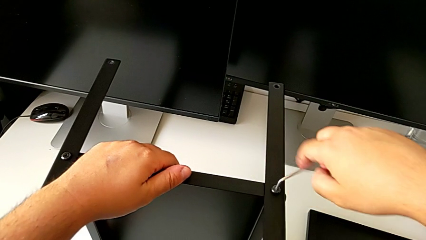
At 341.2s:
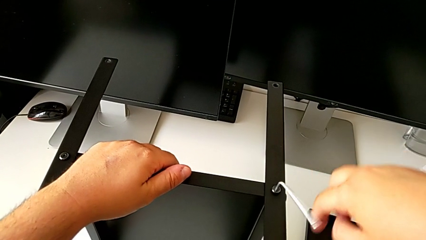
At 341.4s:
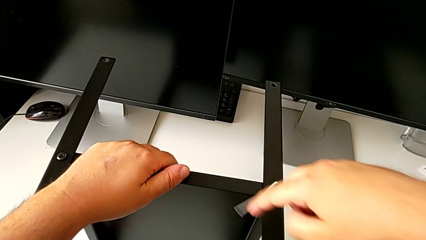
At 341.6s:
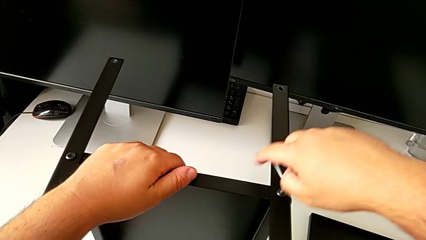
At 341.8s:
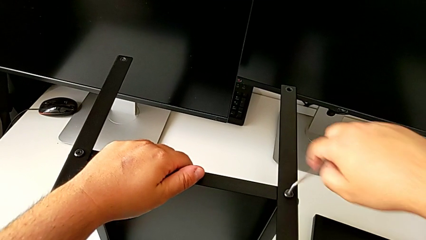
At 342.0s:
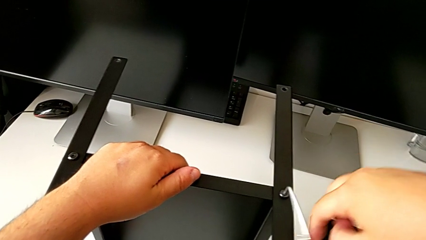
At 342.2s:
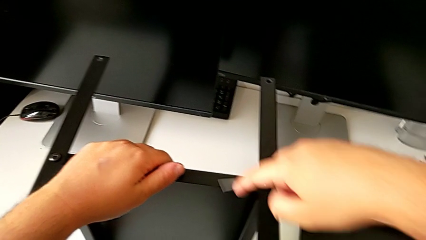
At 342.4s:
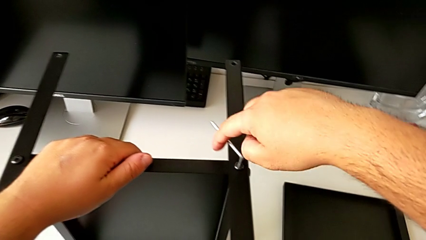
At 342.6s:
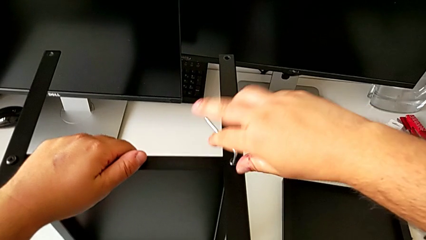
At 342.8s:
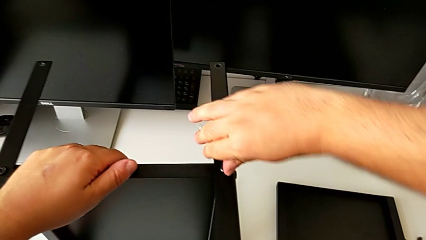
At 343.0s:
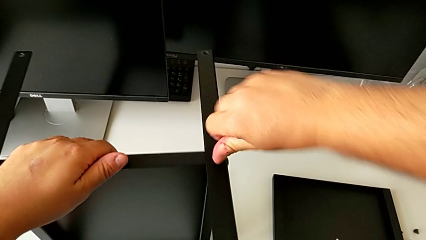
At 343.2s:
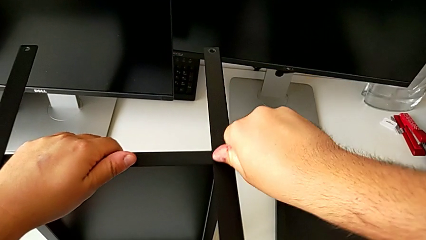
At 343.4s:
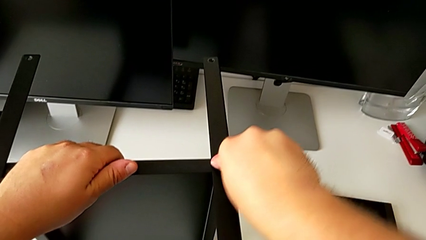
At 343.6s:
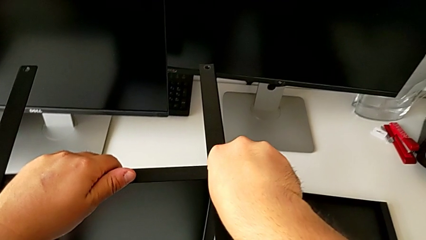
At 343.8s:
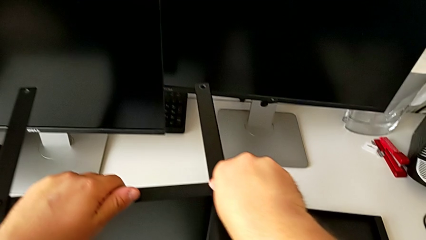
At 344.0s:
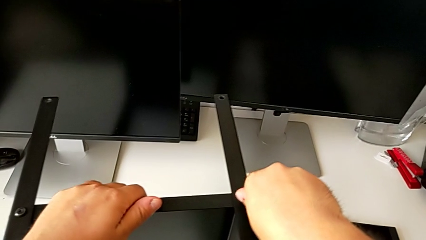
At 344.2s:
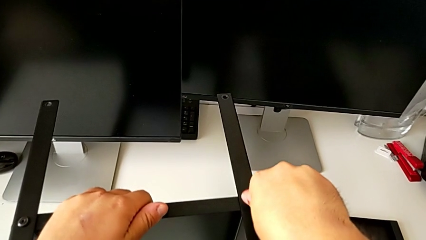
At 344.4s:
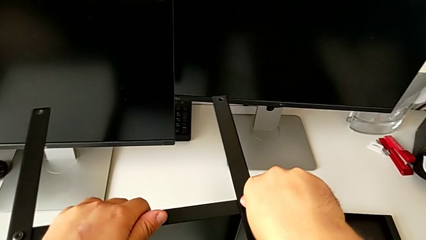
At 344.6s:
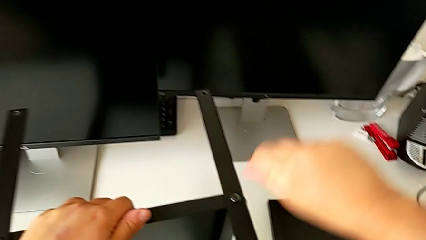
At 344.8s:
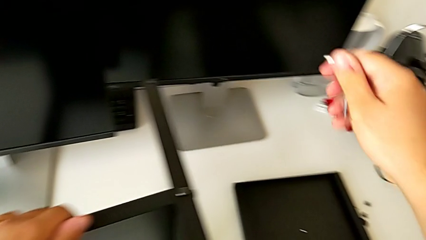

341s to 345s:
The camera wearer is assembling the fourth leg to the shelf. They keep screwing the hex socket head.

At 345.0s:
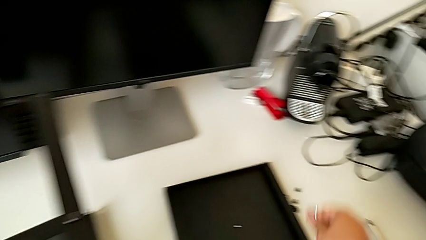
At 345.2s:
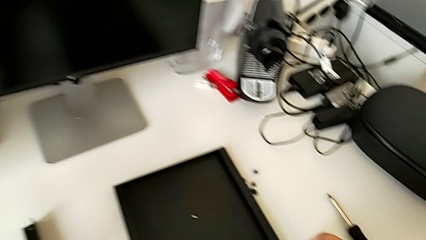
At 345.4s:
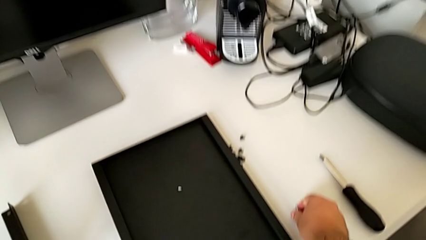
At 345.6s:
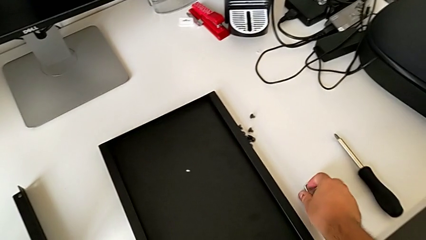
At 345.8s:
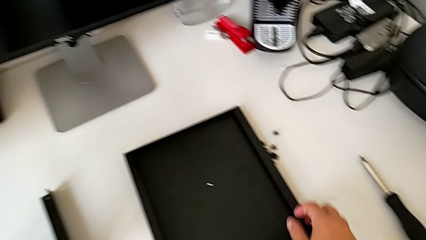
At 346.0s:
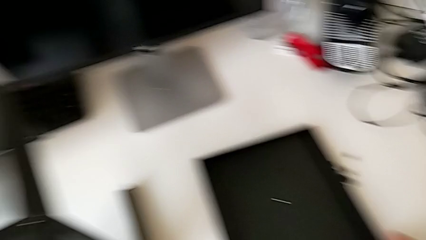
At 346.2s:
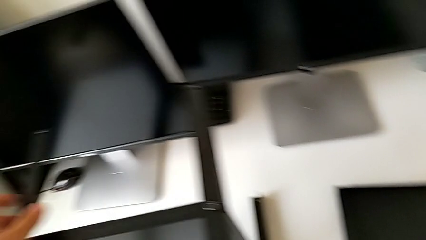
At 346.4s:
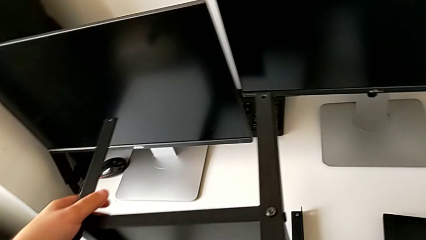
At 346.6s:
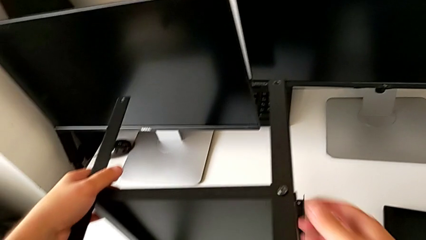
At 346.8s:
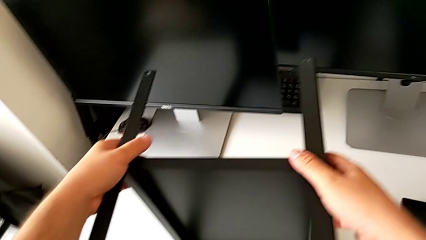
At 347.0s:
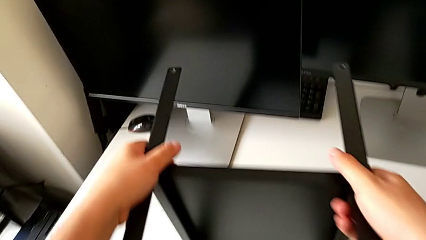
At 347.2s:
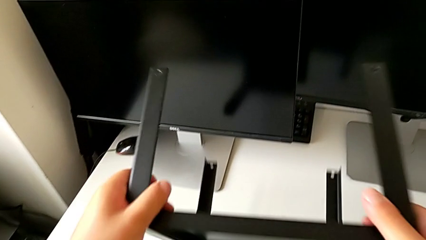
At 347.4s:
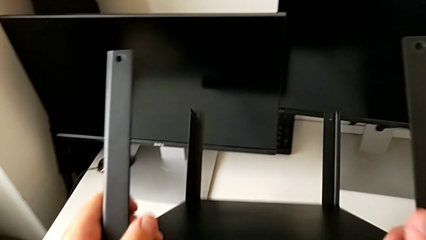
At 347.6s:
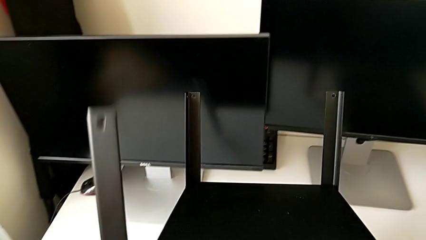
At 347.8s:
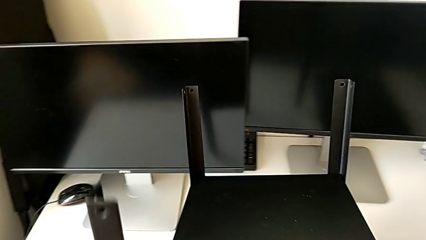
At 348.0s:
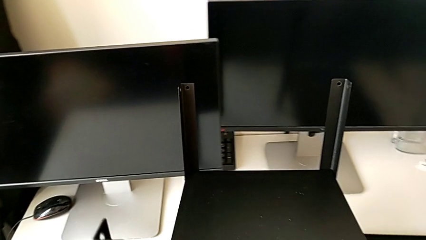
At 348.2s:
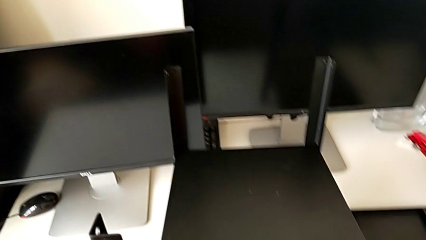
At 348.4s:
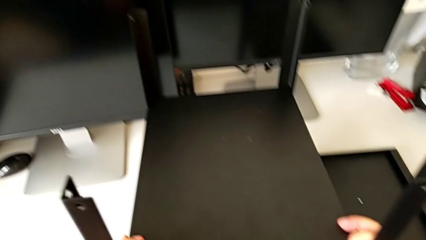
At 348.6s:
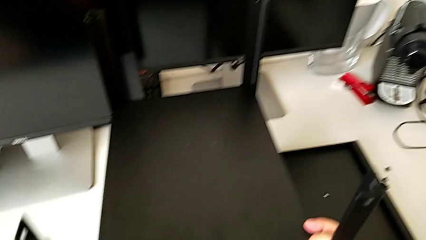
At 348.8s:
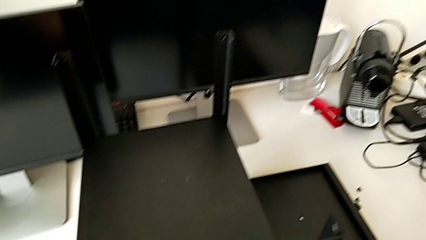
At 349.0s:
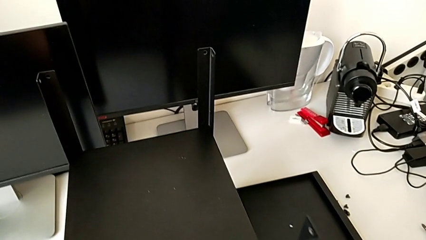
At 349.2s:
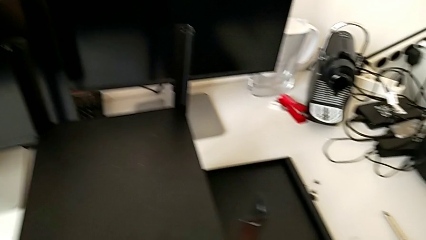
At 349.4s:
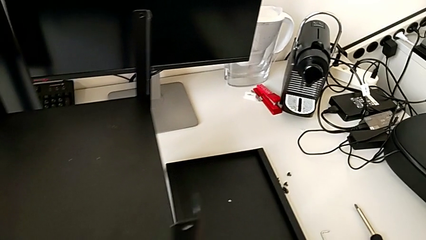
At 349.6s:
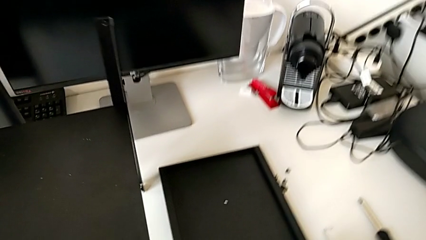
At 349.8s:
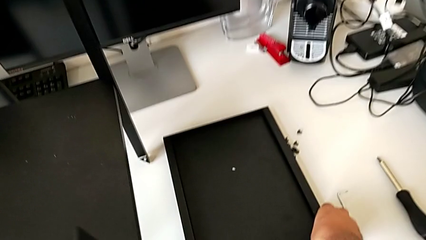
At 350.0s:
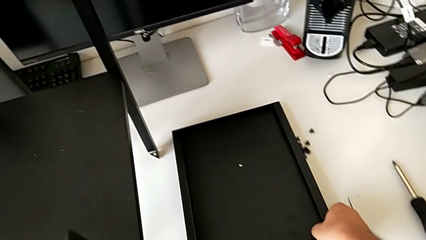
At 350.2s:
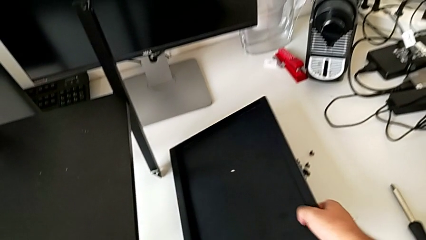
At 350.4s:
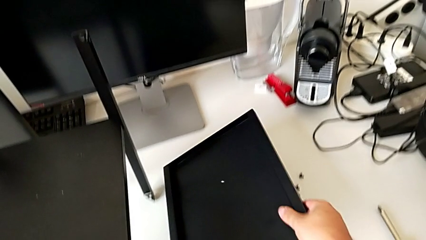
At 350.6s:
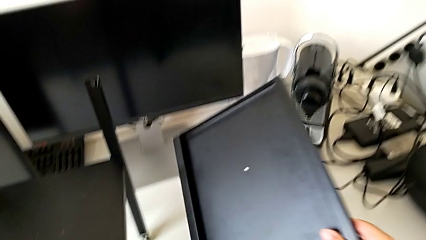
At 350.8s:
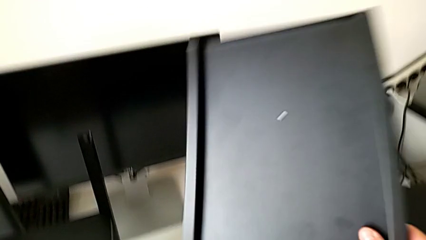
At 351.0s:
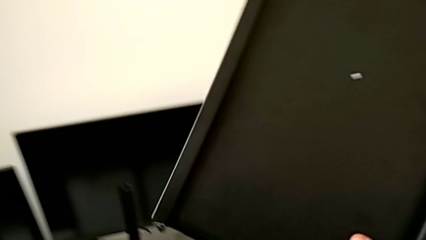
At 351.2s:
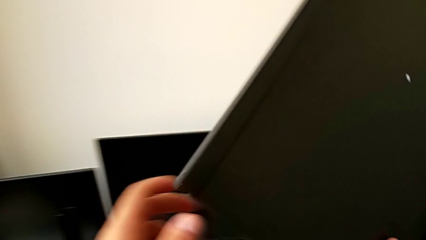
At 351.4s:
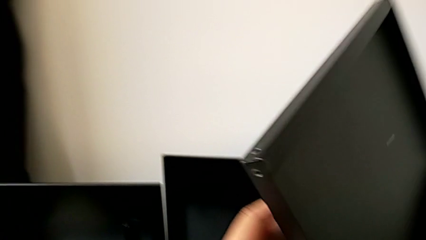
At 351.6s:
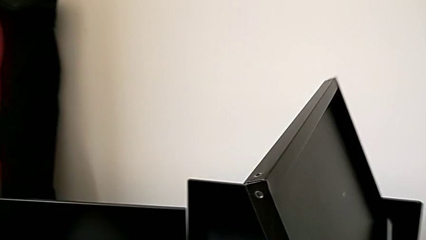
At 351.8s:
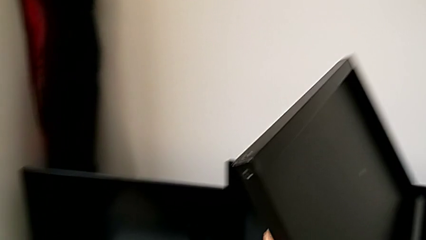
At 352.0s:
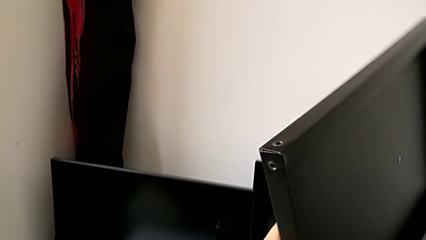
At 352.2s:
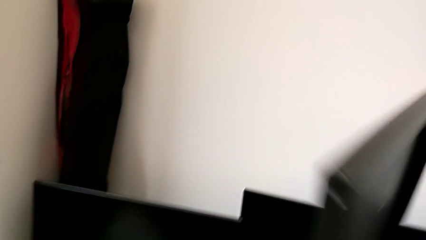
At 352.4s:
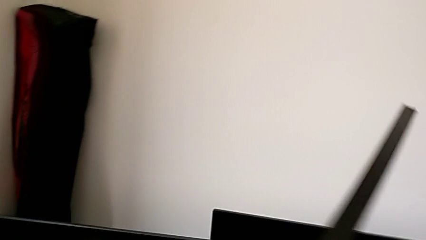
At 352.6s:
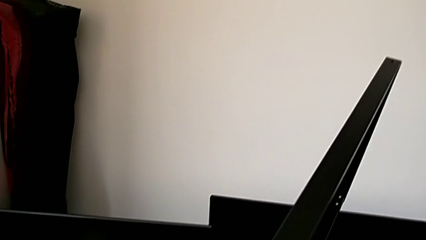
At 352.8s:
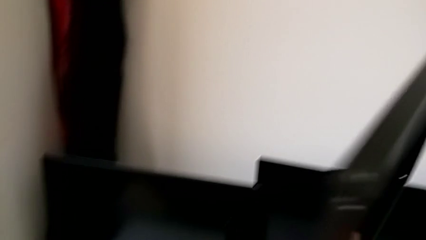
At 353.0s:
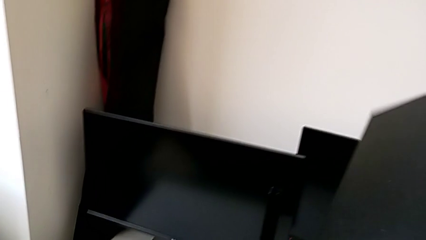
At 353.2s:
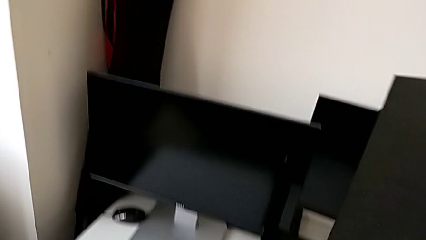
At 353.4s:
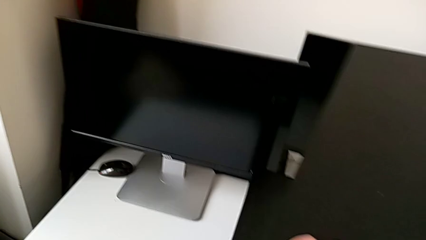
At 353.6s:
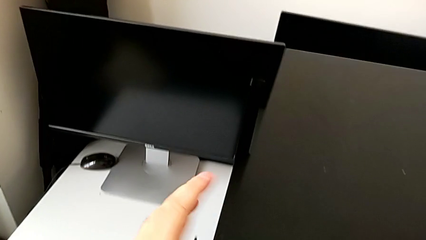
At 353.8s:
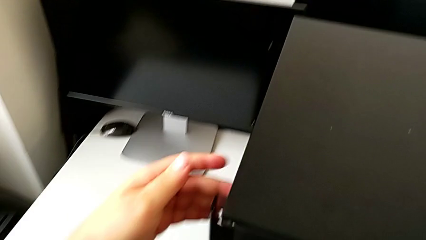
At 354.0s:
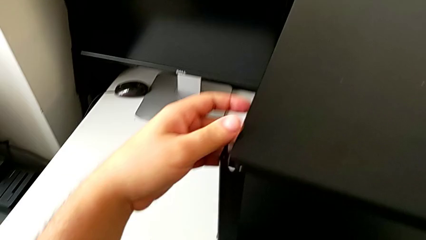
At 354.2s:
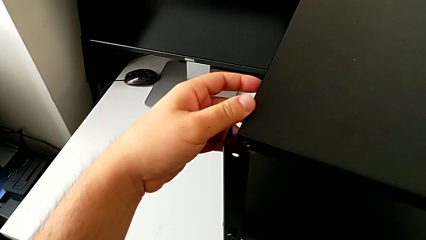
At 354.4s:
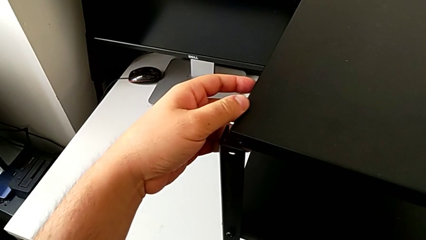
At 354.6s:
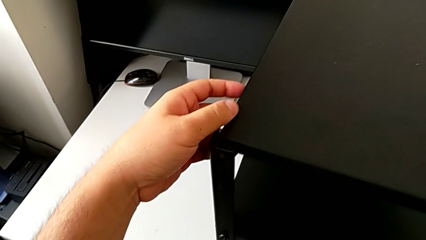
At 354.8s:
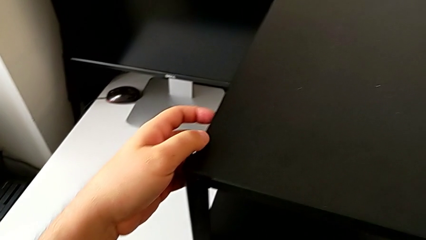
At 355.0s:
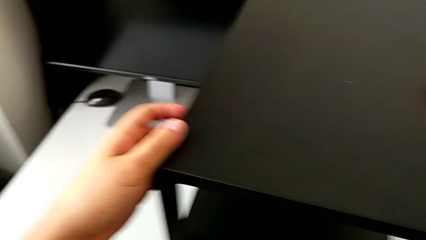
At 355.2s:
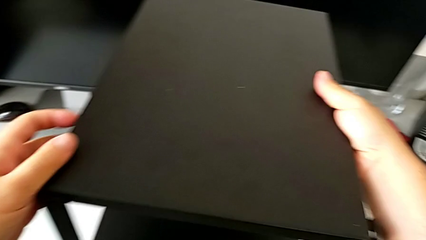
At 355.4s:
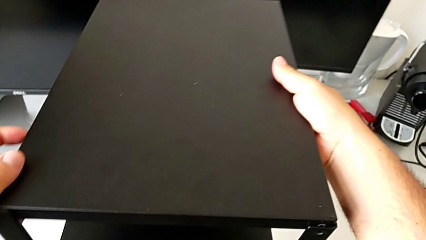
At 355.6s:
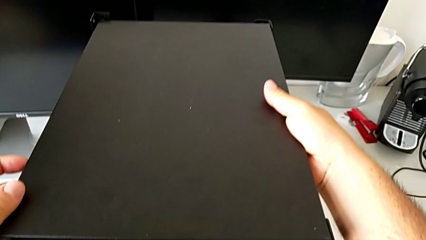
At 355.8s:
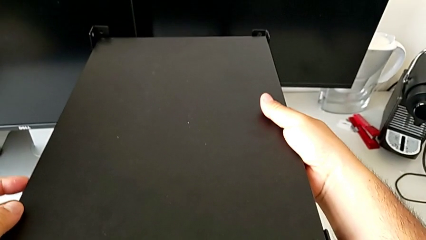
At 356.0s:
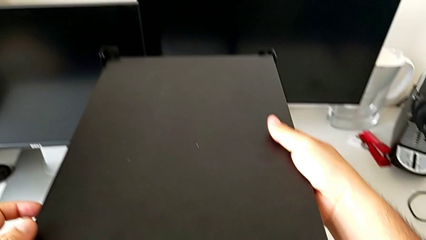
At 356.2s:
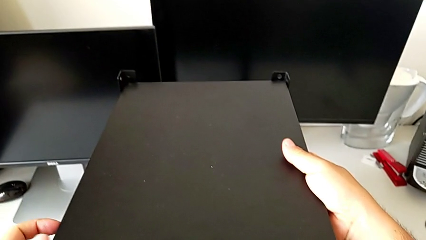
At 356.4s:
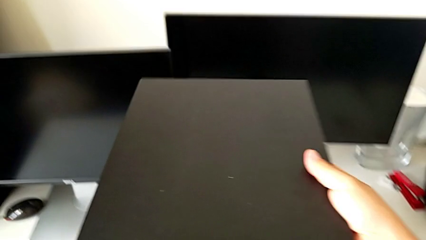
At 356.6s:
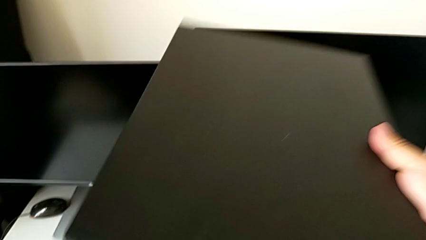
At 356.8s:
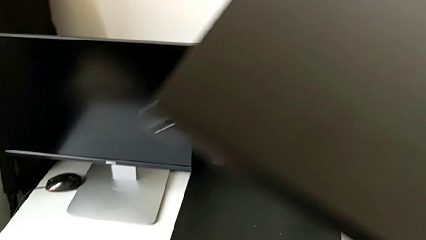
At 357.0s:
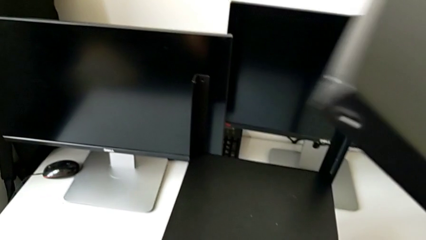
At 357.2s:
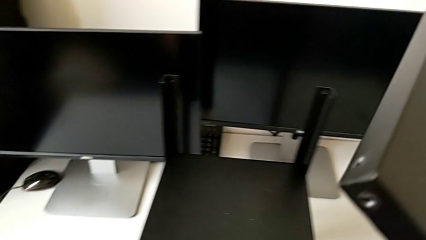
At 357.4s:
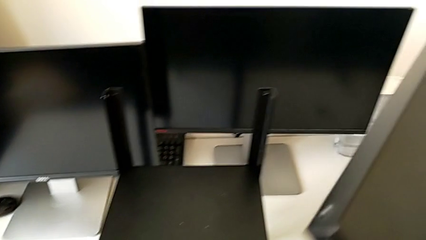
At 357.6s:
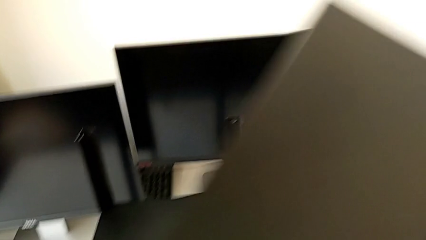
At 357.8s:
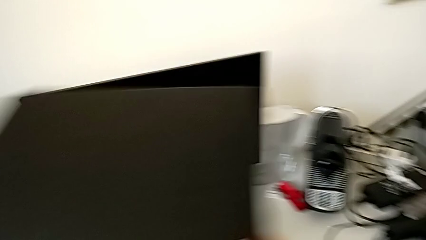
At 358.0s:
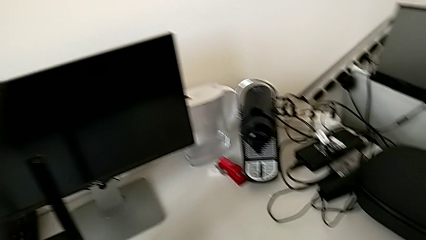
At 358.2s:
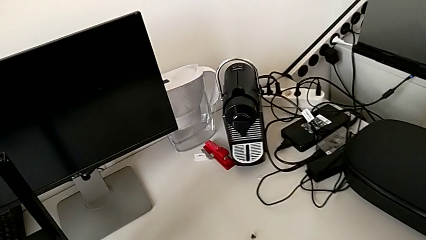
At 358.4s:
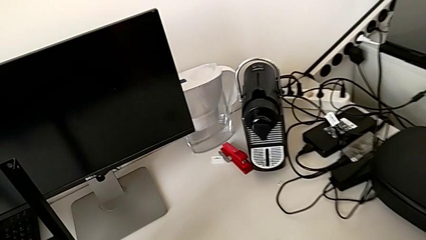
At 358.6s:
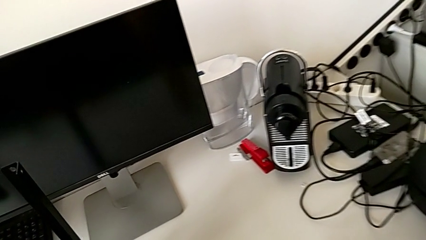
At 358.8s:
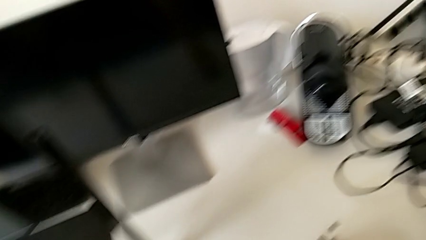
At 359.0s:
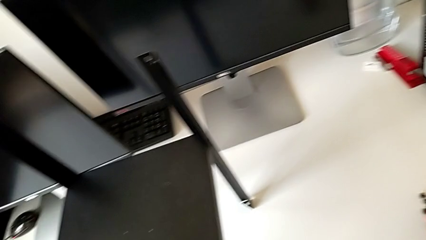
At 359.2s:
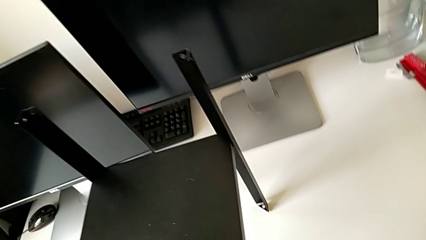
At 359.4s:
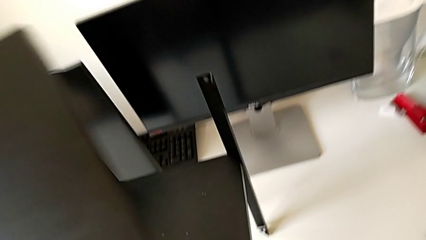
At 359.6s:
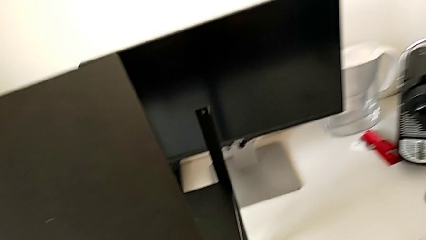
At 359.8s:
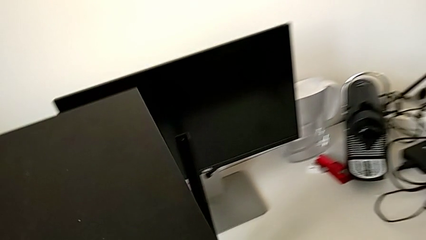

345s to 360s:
The camera wearer is assembling the first leg of the table. They rotate the tray, grab the top tray and place it.
